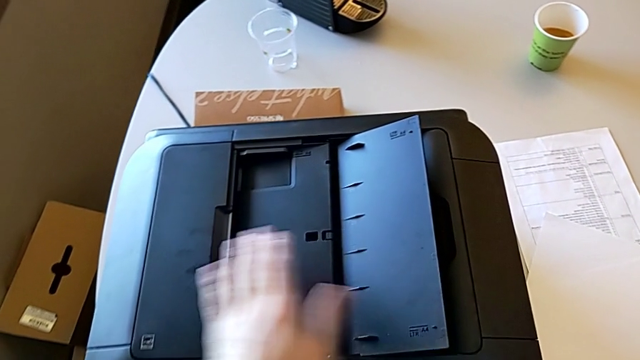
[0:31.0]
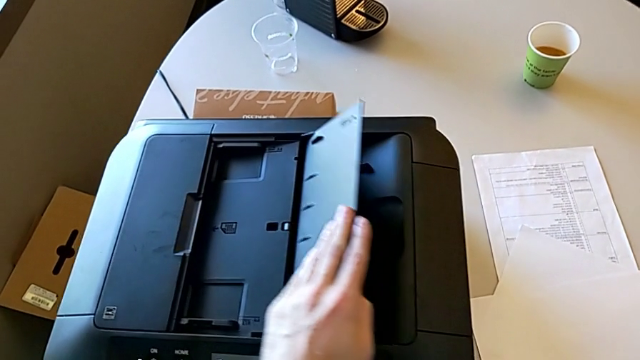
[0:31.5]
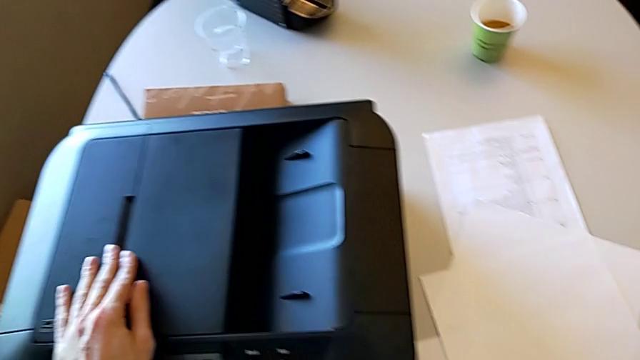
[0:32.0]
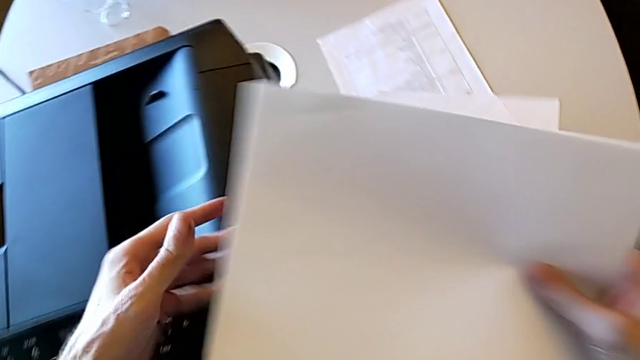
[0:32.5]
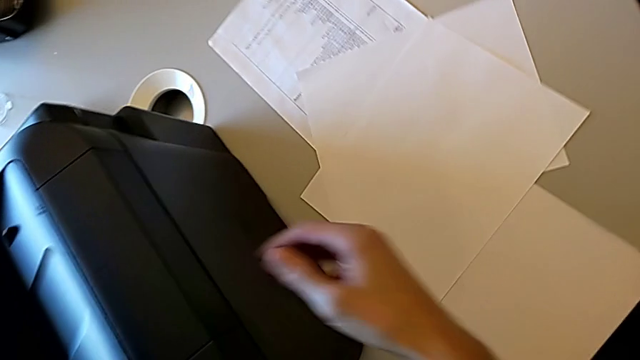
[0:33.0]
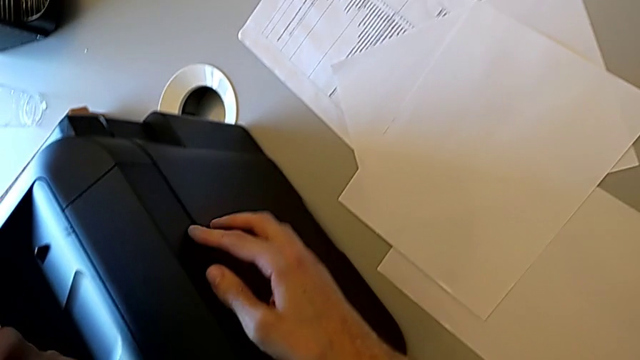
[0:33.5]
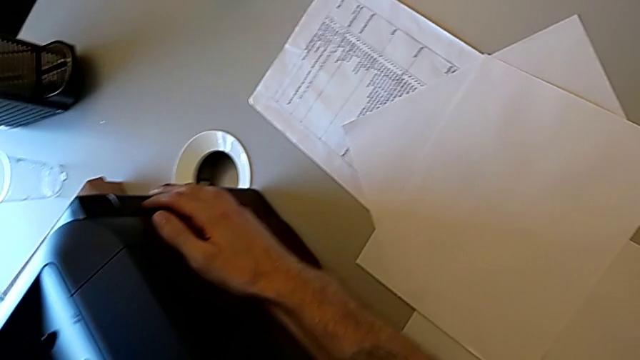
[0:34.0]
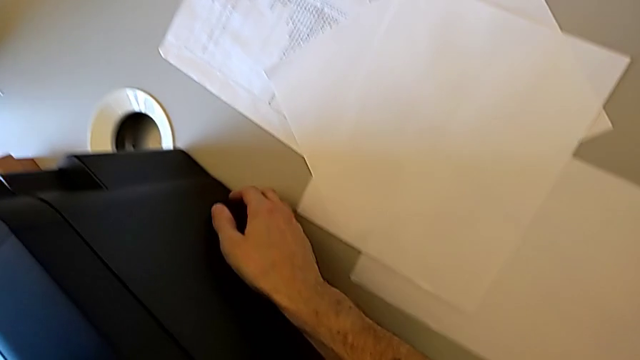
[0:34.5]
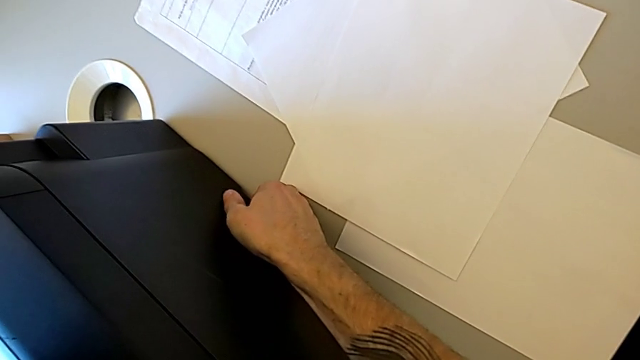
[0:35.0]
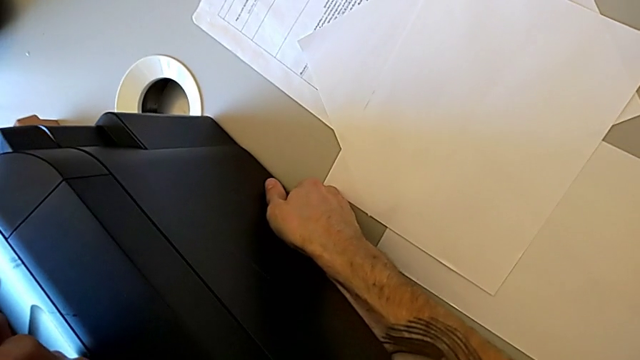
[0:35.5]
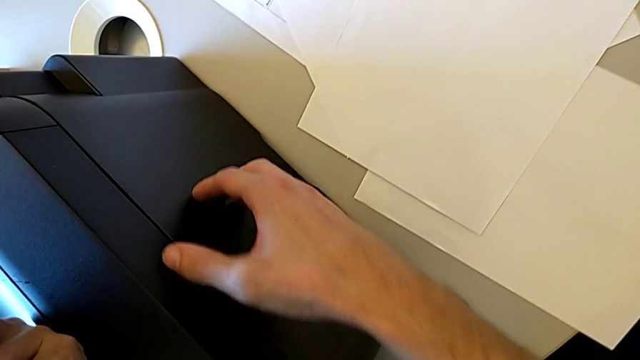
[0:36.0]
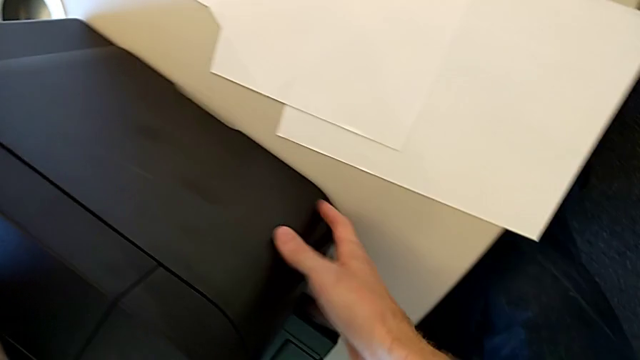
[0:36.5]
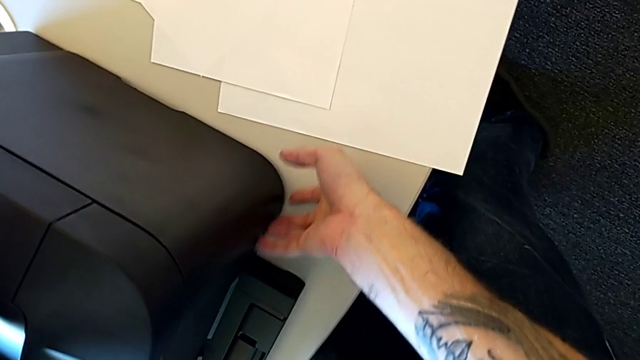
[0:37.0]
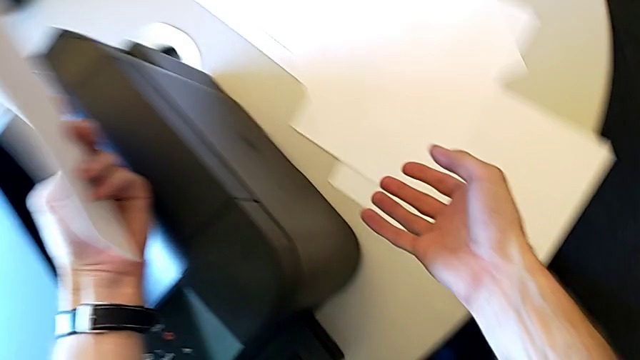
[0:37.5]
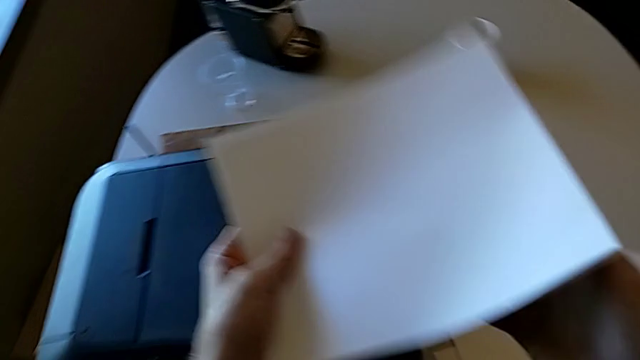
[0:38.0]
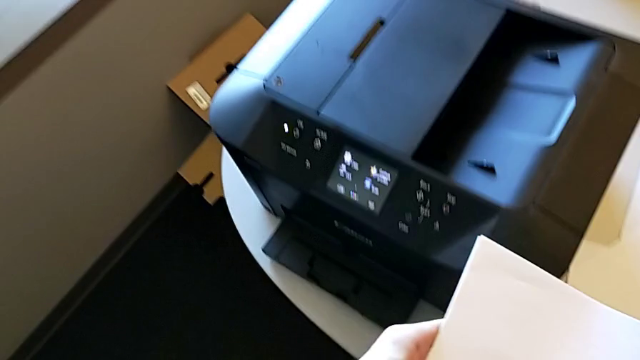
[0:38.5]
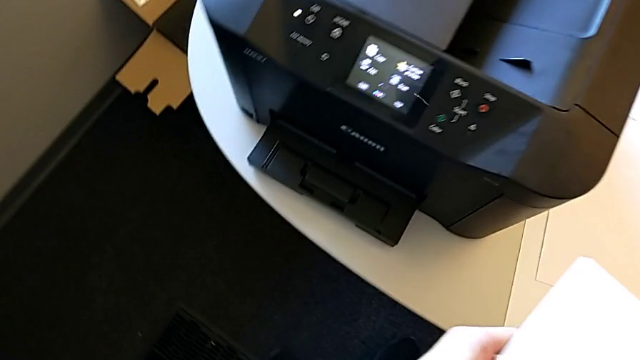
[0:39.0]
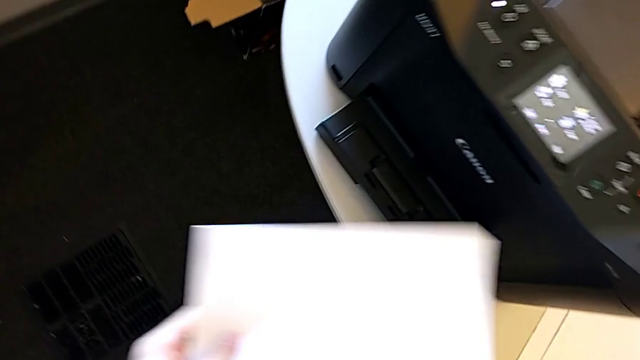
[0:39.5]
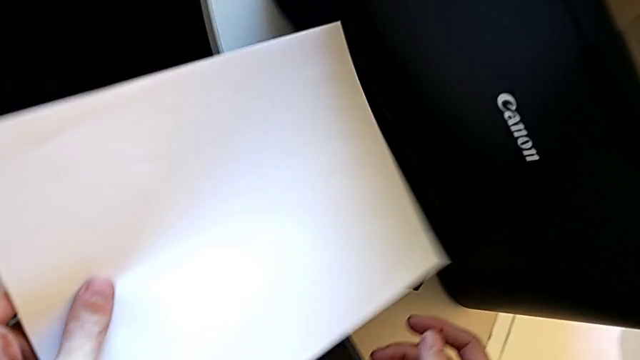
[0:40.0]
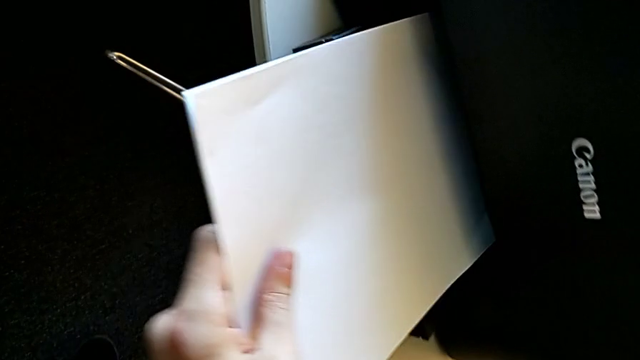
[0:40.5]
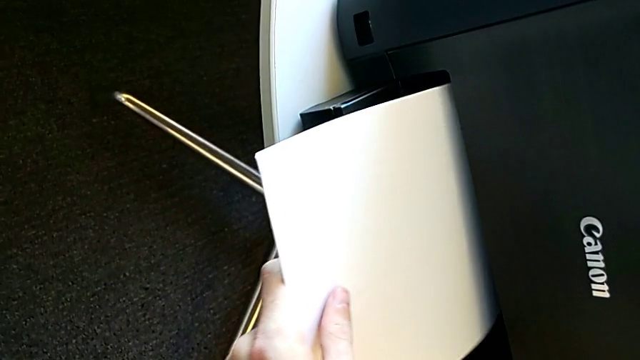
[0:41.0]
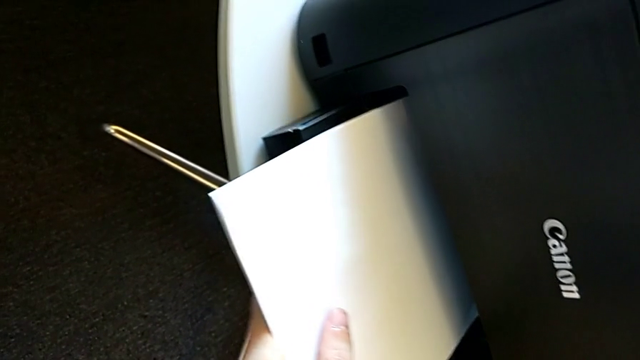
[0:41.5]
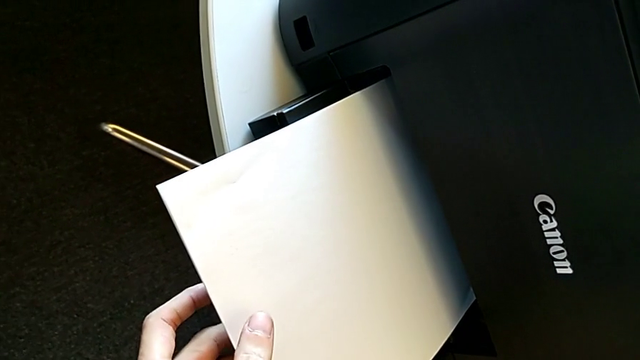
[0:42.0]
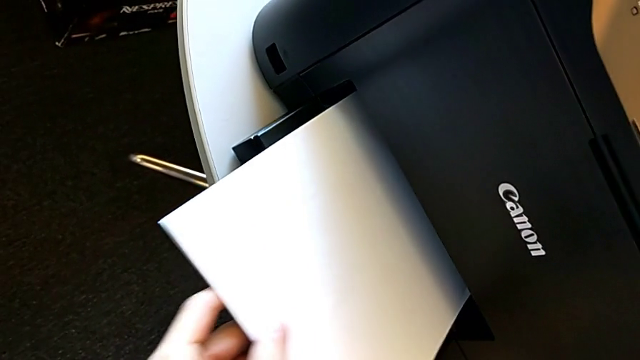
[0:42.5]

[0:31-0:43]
The camera wearer is loading the paper stack into the printer. They close the right tray shield, wrongly inspect the right printer and wrongly place the paper stack in the tray.

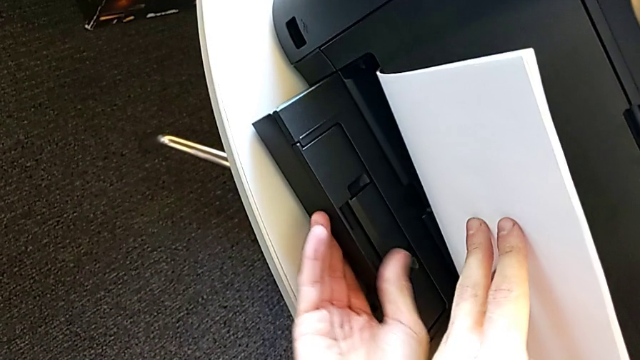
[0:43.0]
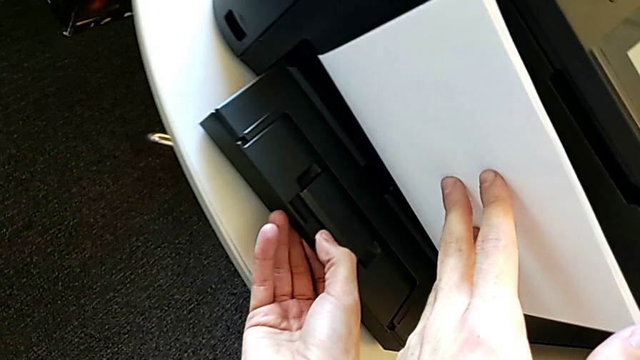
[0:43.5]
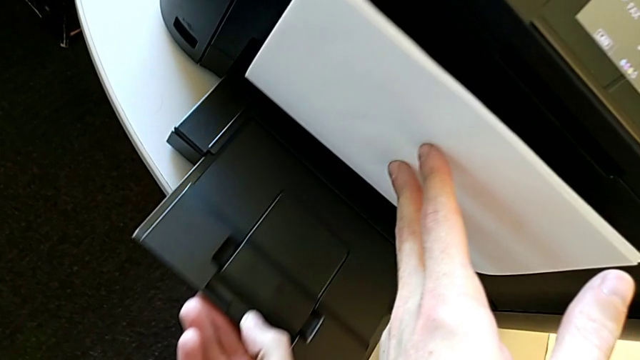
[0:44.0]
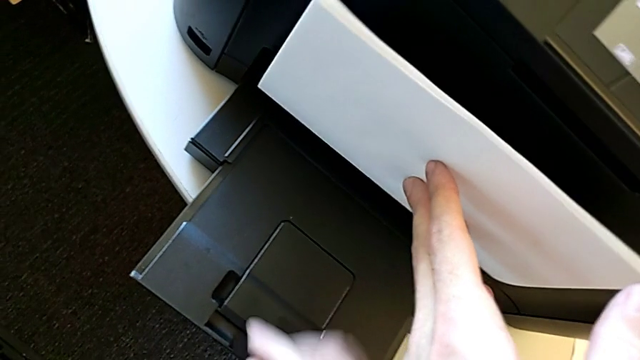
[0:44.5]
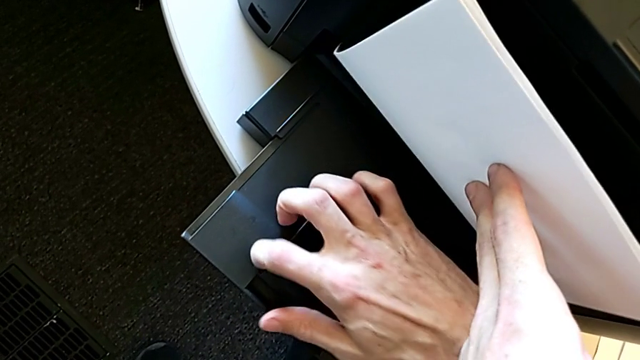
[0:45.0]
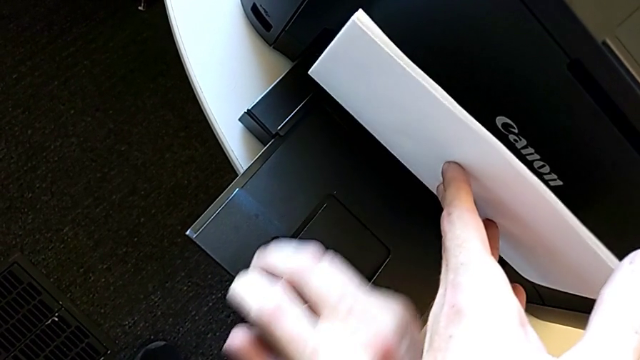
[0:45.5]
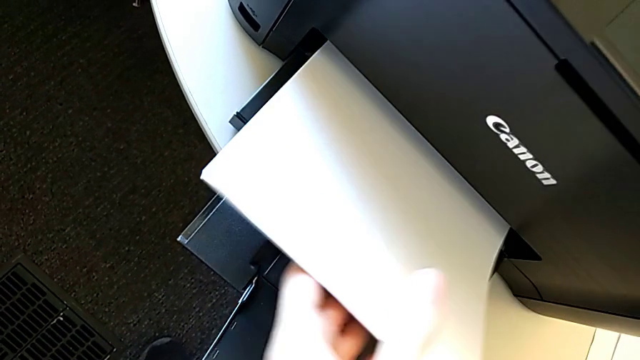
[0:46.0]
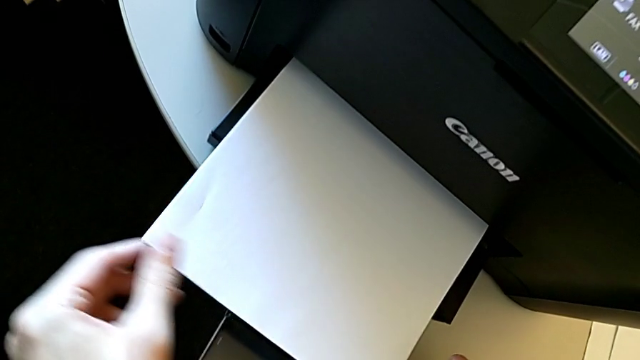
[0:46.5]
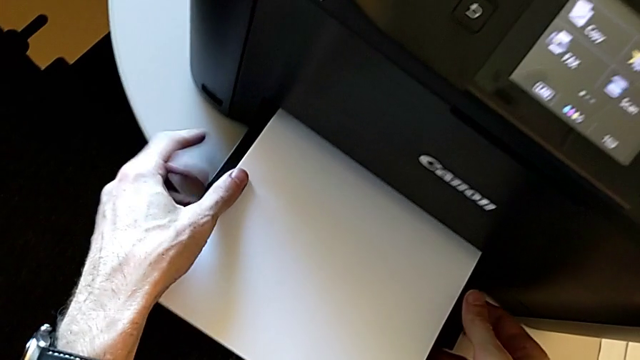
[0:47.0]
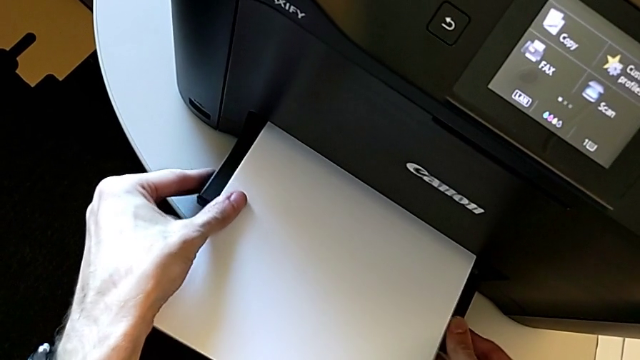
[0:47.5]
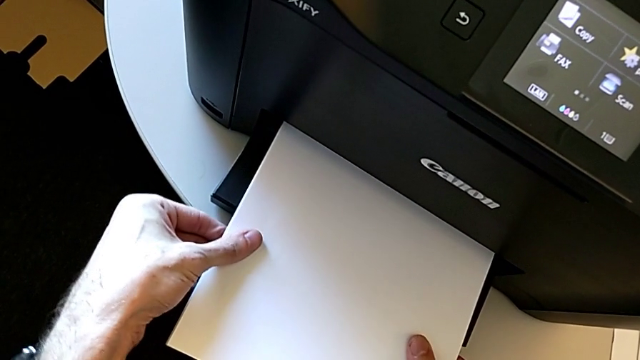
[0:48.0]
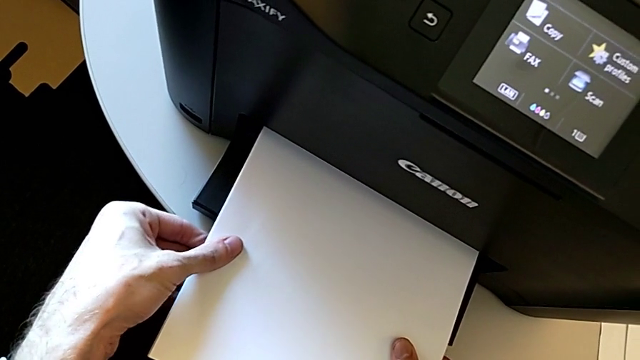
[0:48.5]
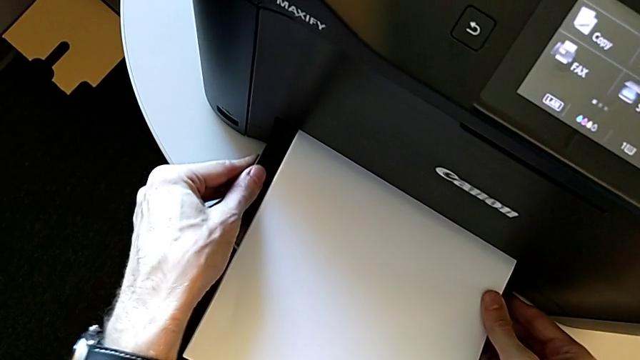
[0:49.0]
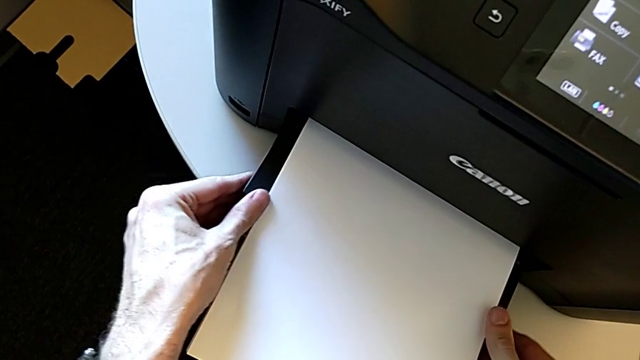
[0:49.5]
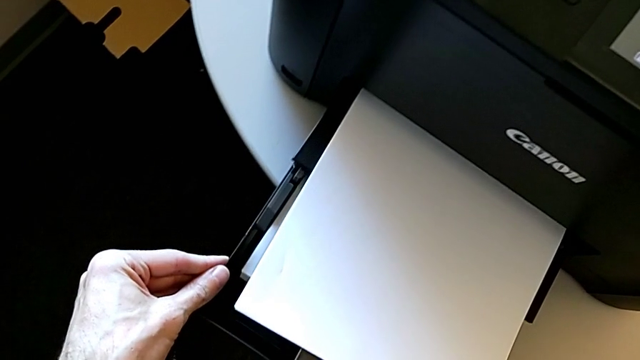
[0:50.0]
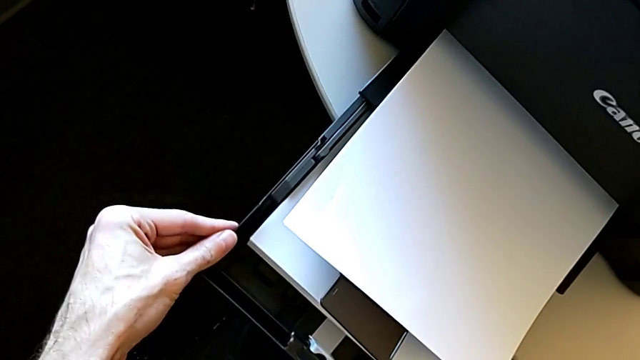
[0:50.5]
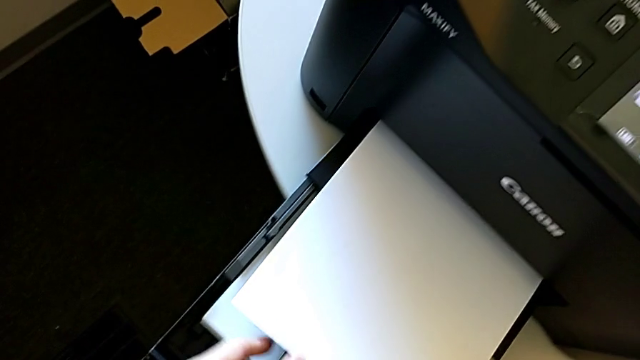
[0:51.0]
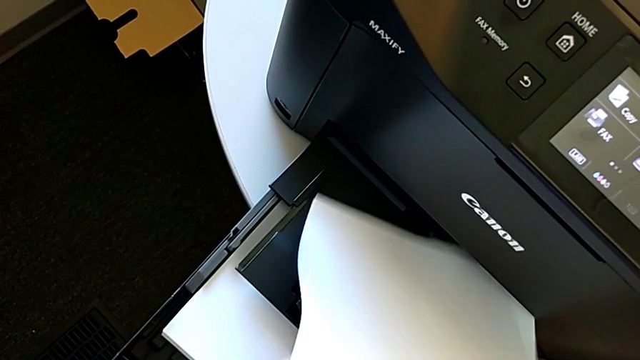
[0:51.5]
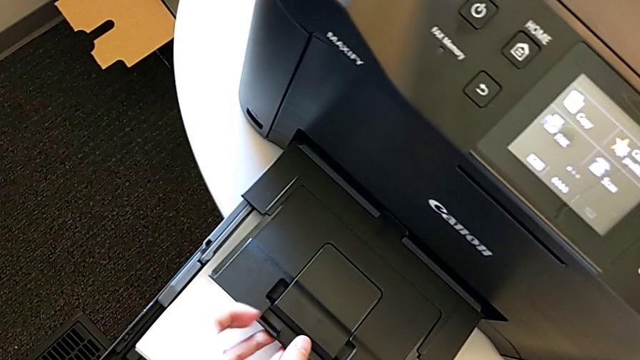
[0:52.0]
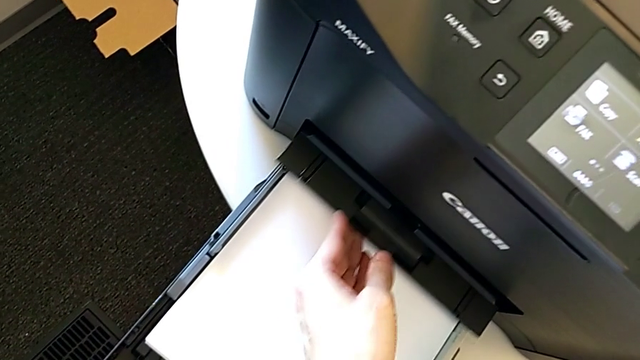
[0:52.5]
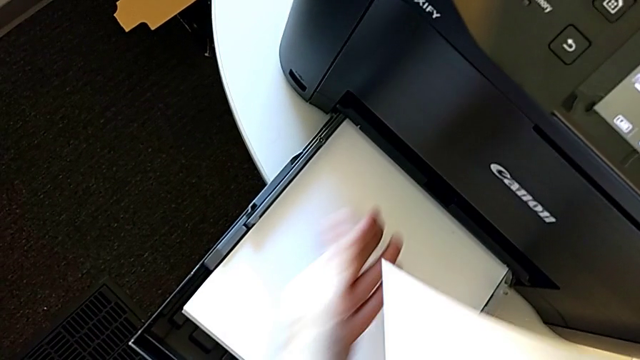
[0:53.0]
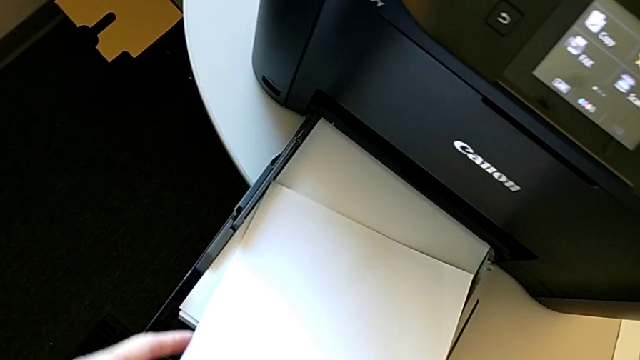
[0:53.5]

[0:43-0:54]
The camera wearer is loading the paper stack into the printer. They pull the extending paper tray, inspect the paper tray, grab it, pull it, grab the paper stack and close the paper tray.
